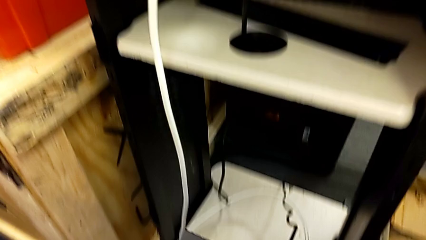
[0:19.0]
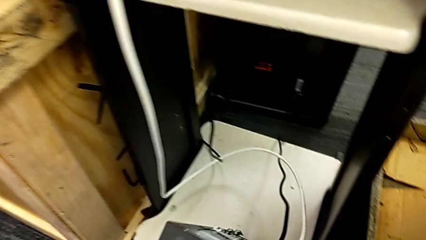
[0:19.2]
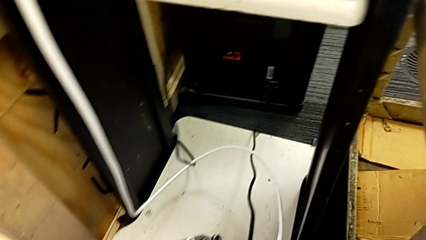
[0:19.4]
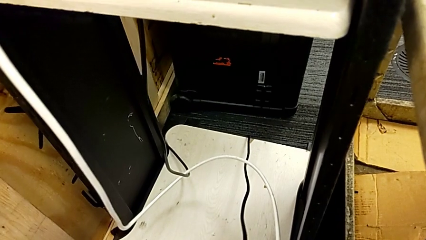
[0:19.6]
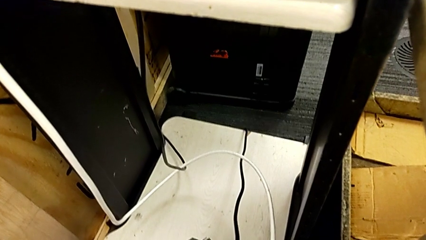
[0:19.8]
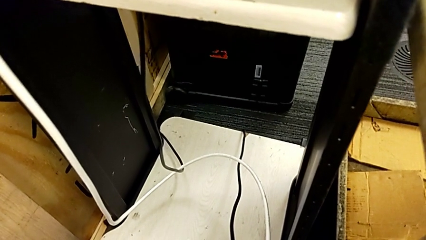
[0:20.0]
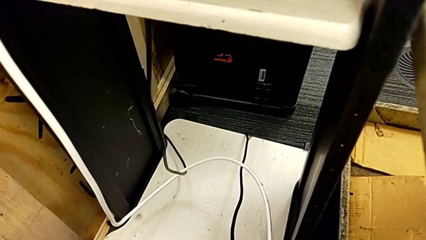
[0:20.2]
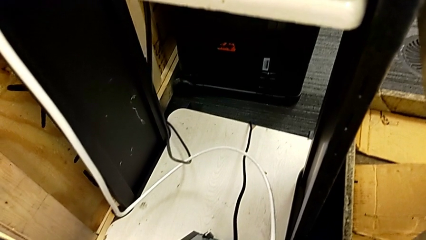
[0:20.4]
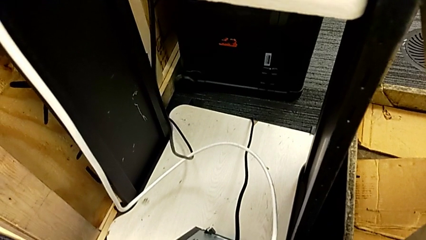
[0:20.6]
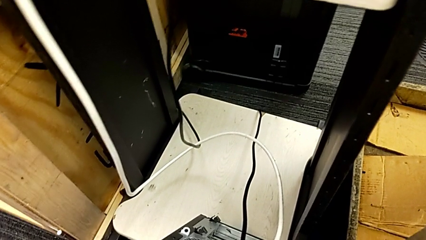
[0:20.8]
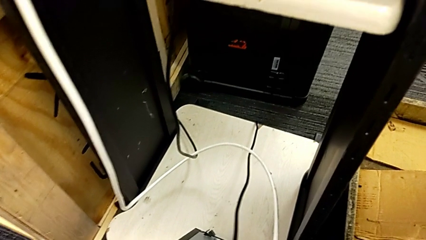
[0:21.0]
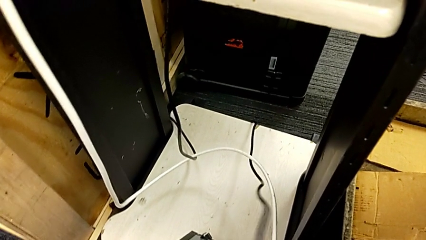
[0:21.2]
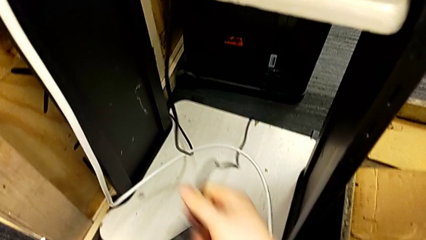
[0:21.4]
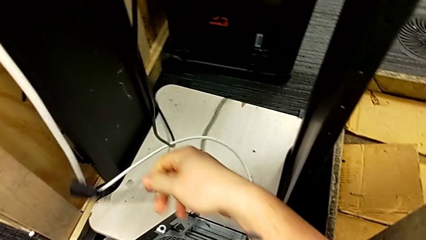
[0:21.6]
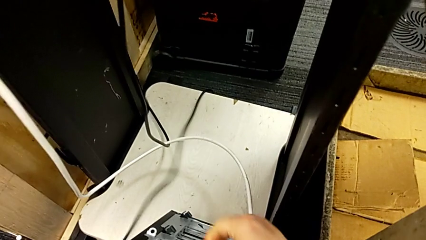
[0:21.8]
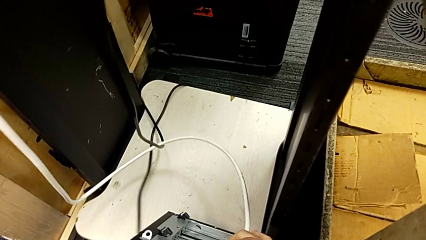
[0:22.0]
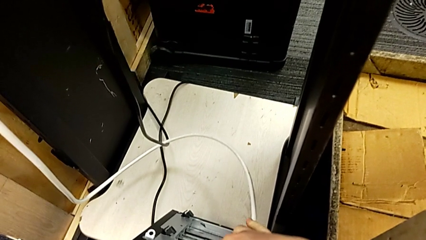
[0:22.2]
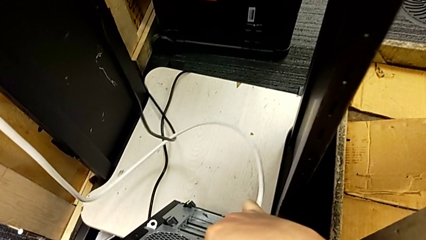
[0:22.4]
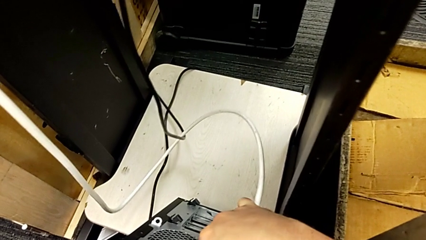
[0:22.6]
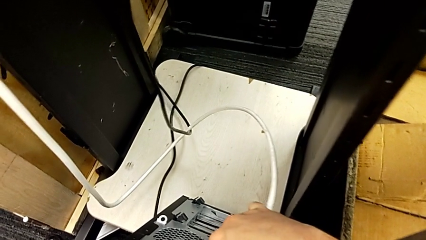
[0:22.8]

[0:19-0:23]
The camera wearer unplugs the power supply cord. They grab the cable power supply.

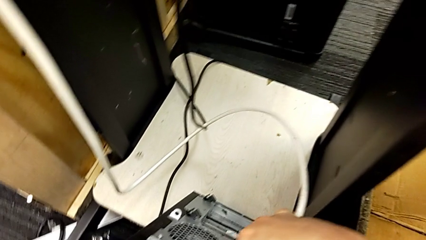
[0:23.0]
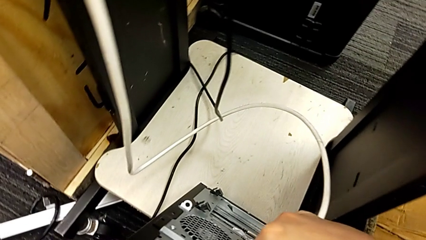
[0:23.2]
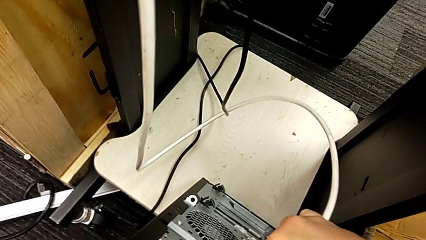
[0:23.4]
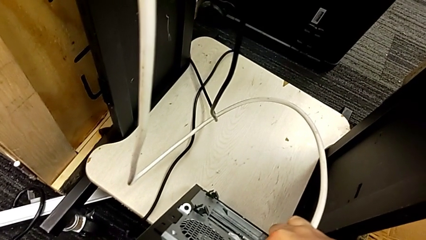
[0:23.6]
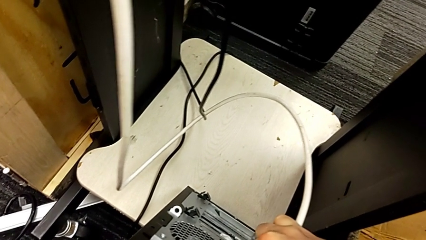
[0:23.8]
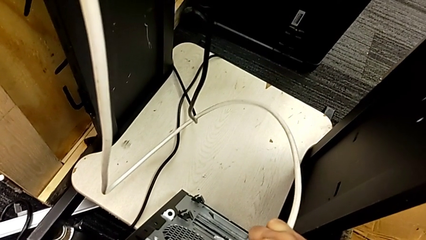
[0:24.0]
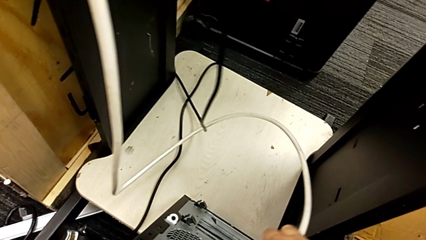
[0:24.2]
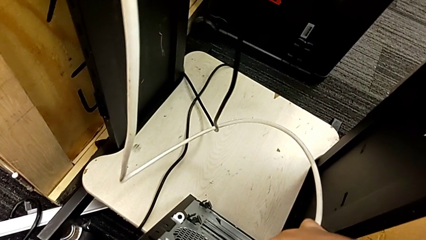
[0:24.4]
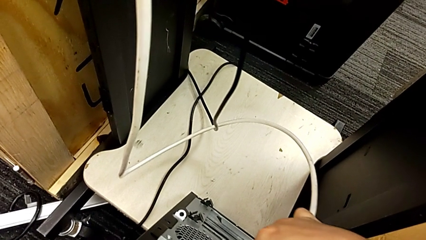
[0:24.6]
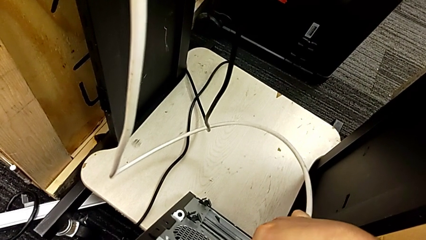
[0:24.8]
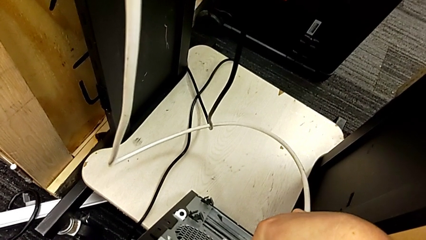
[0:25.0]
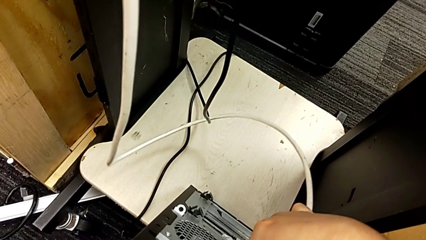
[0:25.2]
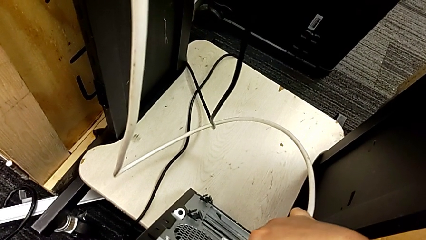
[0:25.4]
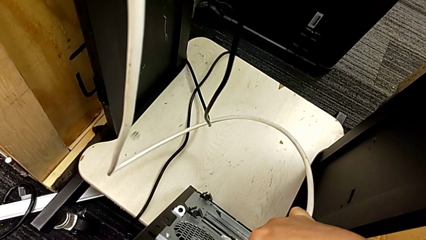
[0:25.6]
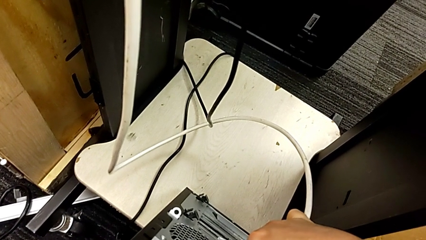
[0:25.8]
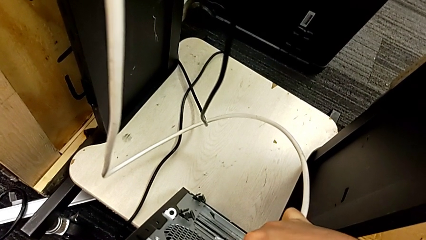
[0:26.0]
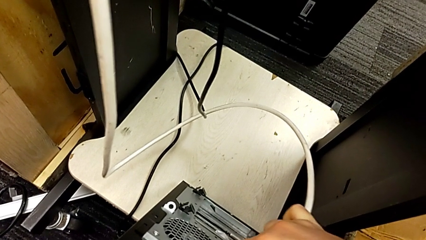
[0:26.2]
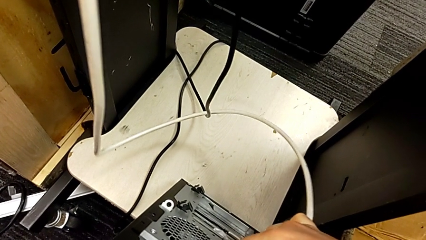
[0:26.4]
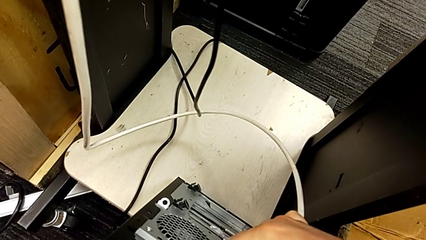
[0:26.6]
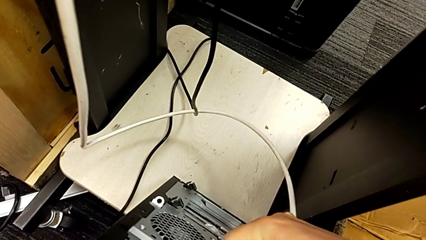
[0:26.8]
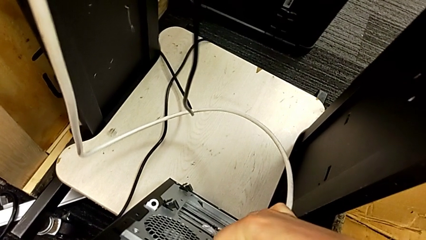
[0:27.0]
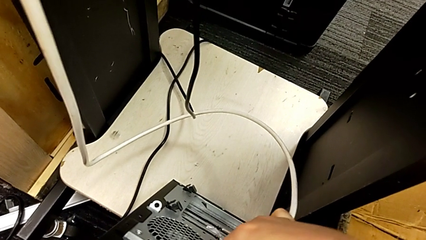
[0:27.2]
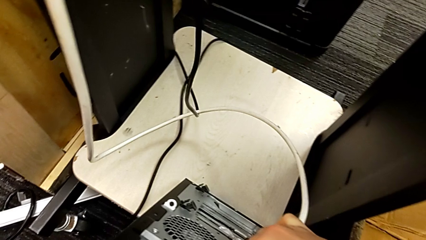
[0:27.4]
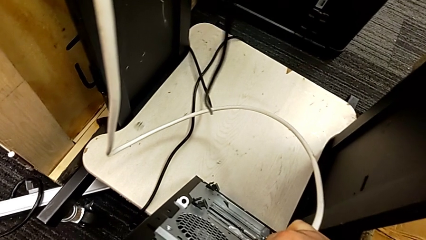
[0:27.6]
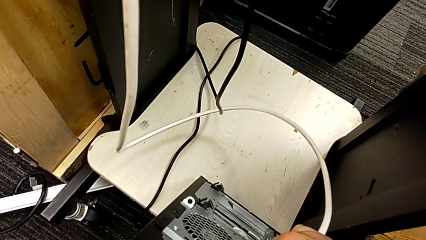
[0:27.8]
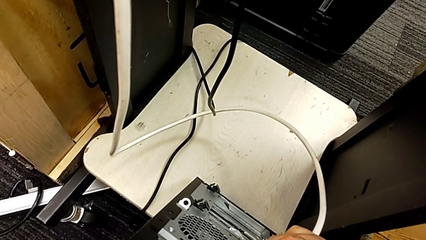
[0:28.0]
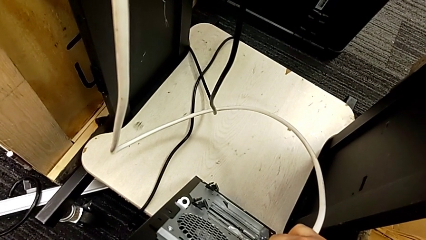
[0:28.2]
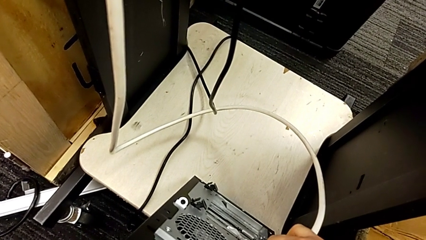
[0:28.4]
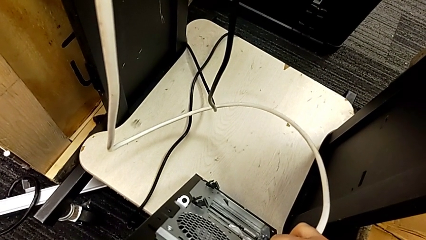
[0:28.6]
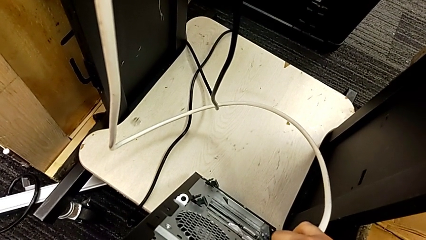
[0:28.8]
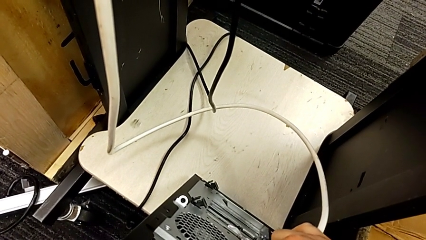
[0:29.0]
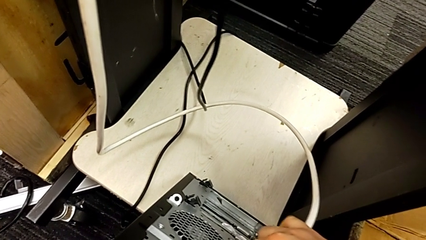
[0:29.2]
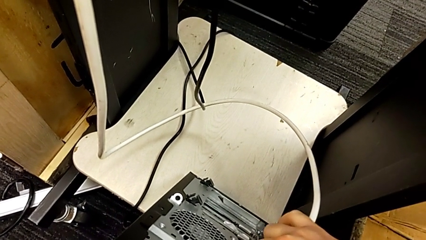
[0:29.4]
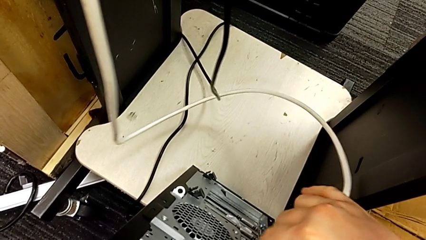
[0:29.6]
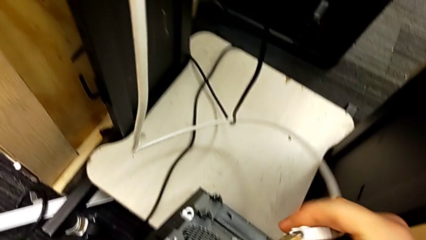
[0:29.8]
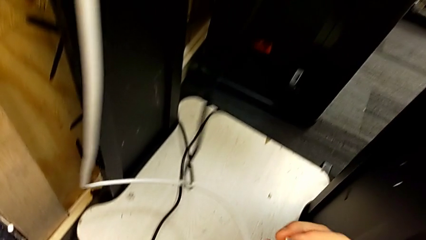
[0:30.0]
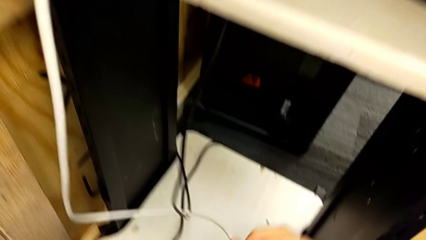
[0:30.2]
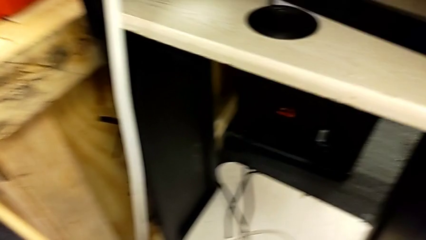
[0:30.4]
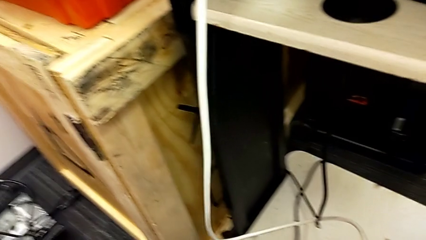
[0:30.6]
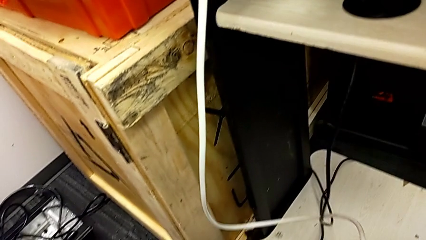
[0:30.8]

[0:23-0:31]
The camera wearer unplugs the HDMI cord. They keep grabbing the HDMI cable.

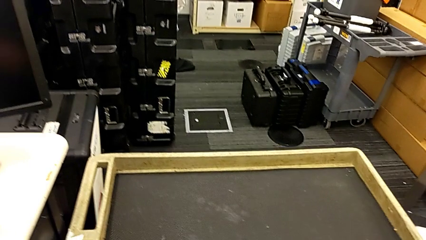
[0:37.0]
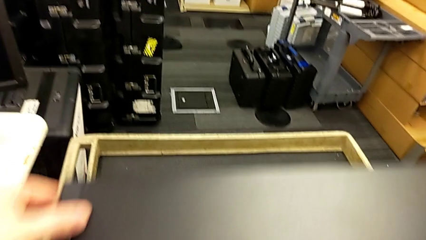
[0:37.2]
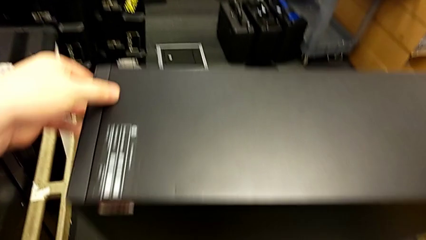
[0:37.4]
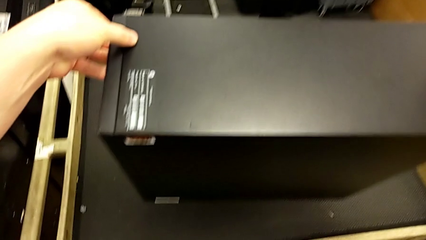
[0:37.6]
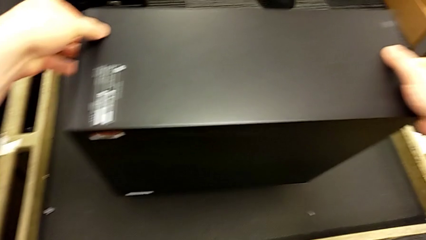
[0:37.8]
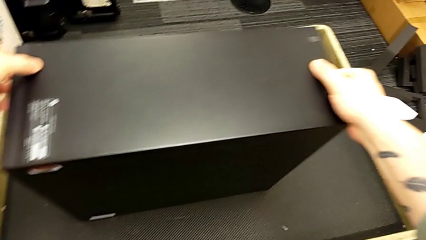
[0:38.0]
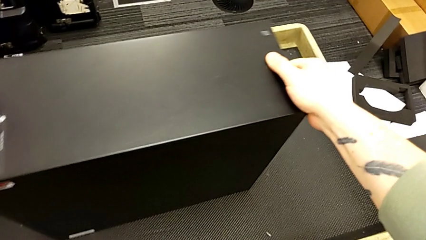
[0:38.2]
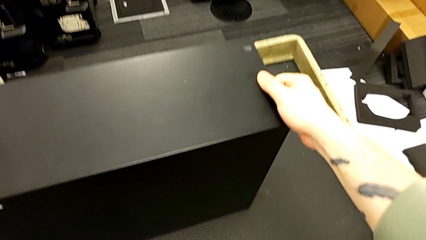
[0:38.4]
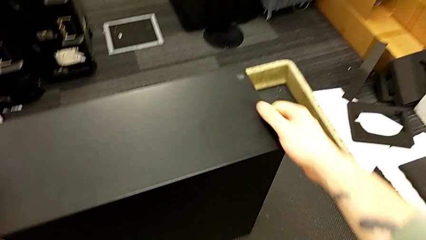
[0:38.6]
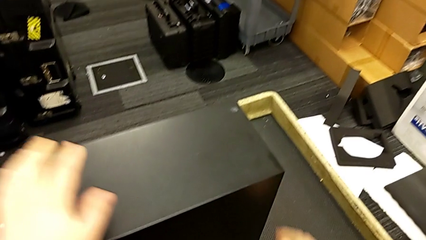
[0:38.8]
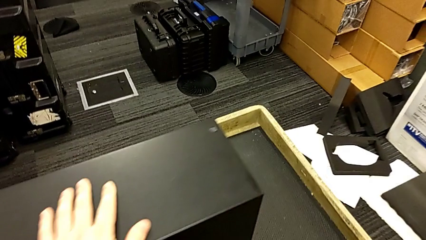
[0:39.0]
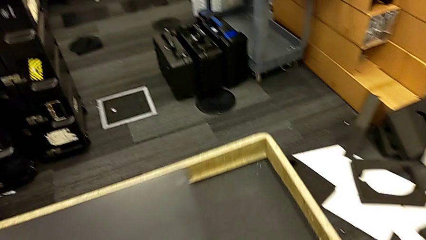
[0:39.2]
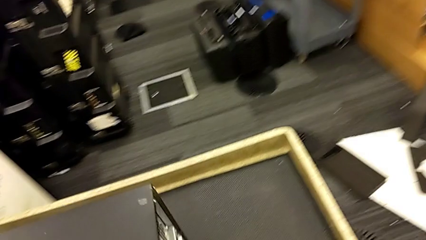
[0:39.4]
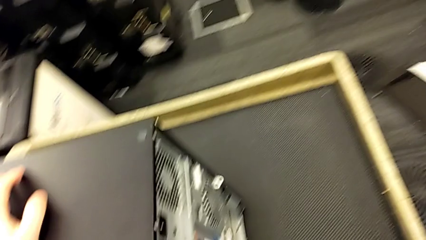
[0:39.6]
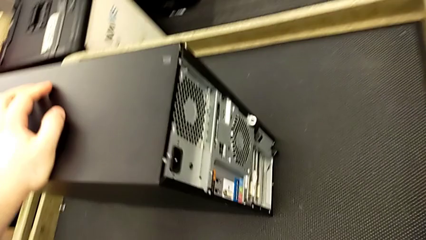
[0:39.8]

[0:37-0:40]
The camera wearer puts the computer tower on the table. They place the computer tower.
